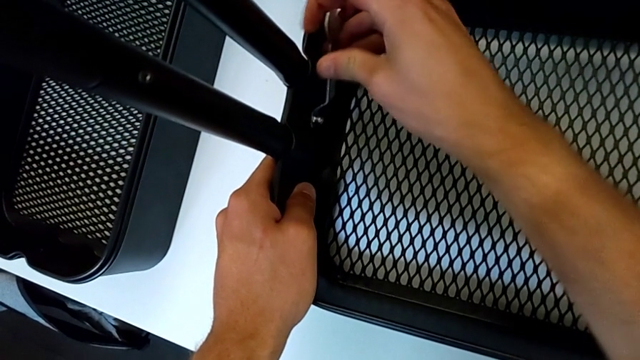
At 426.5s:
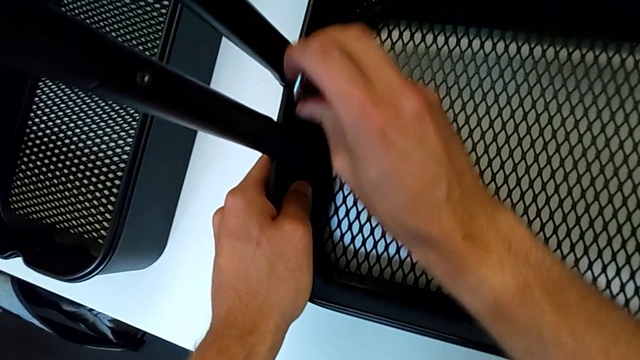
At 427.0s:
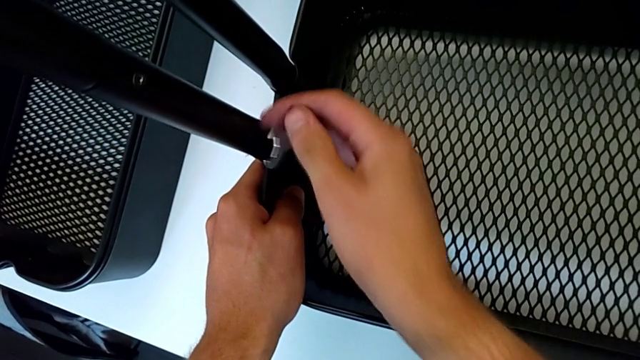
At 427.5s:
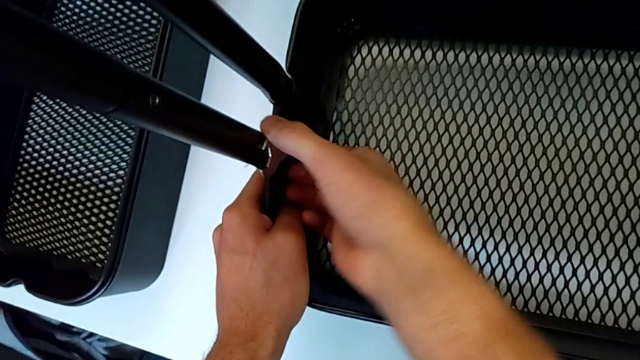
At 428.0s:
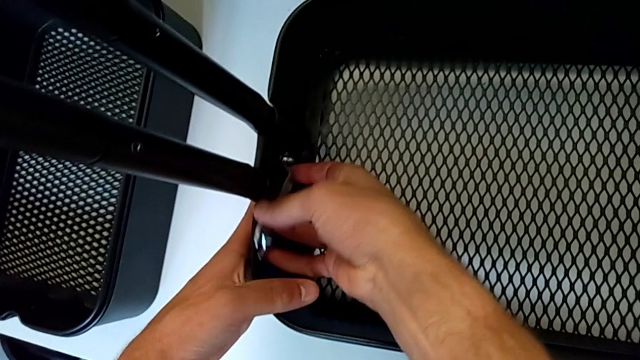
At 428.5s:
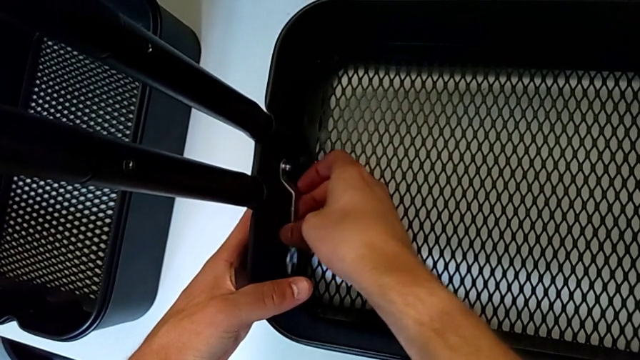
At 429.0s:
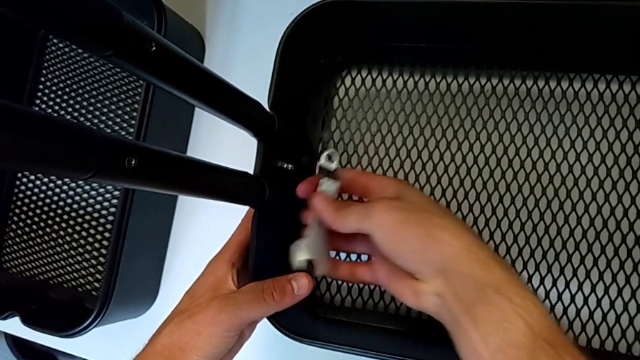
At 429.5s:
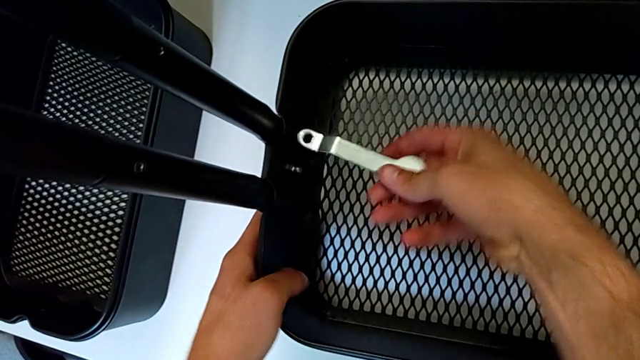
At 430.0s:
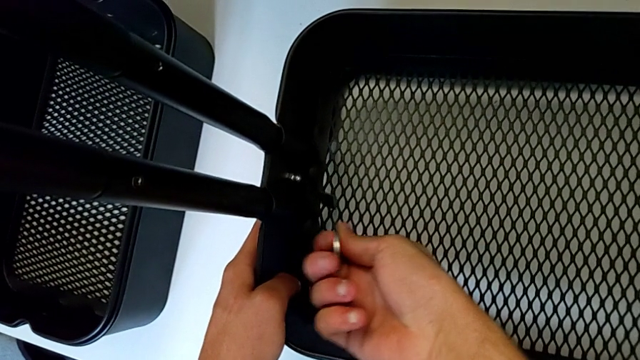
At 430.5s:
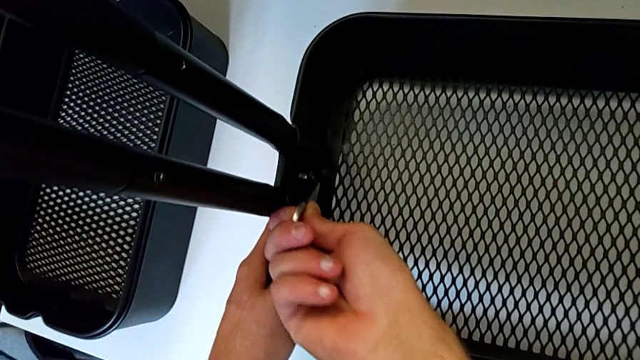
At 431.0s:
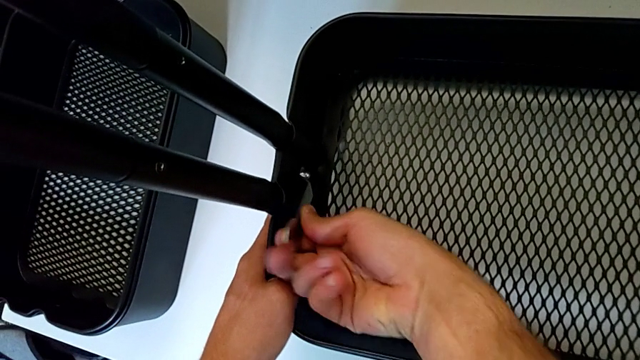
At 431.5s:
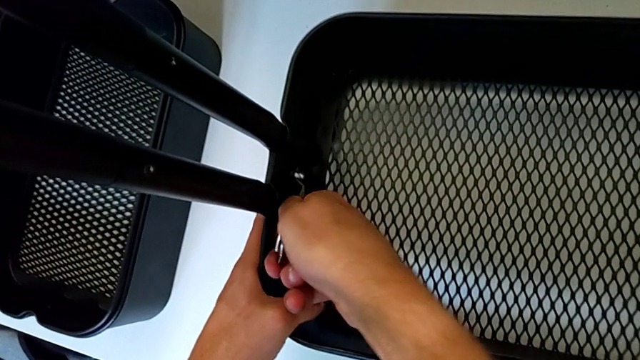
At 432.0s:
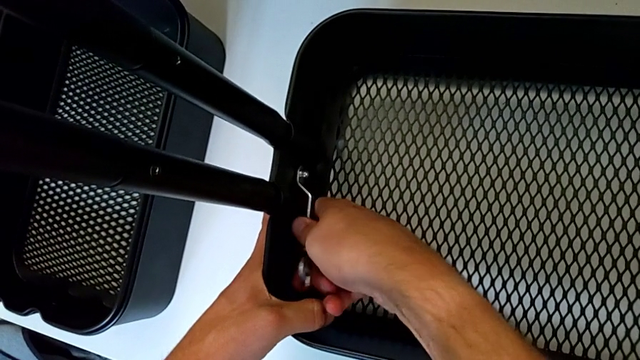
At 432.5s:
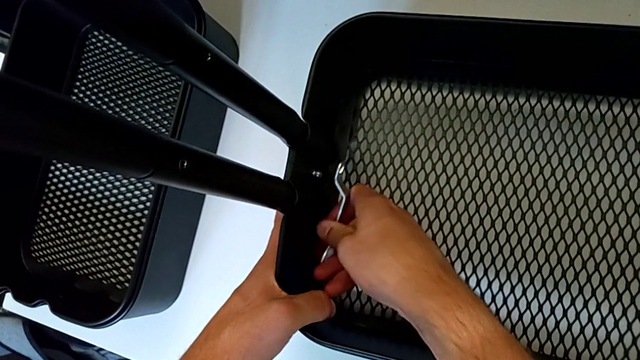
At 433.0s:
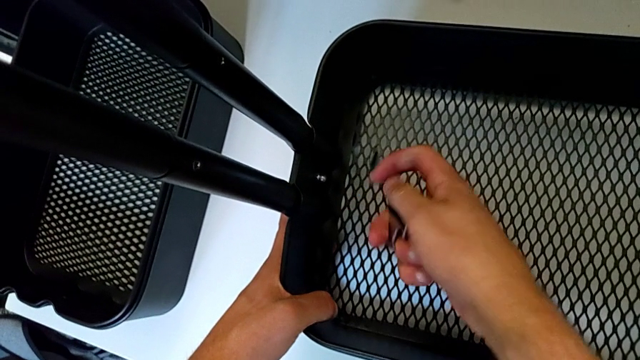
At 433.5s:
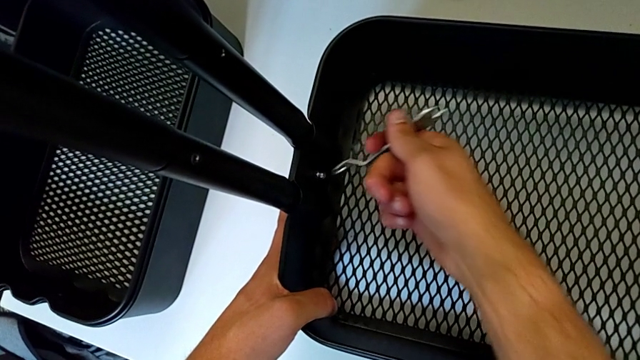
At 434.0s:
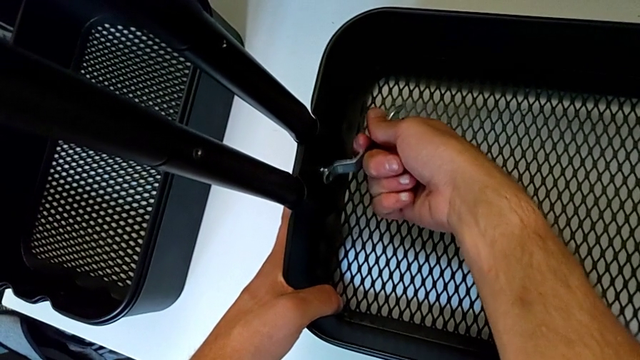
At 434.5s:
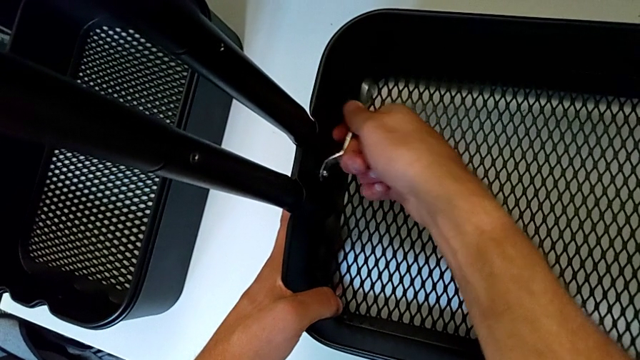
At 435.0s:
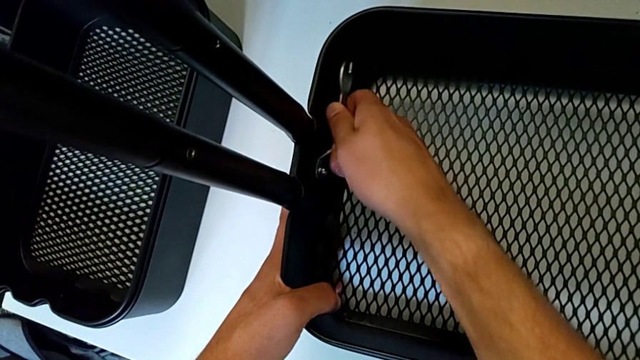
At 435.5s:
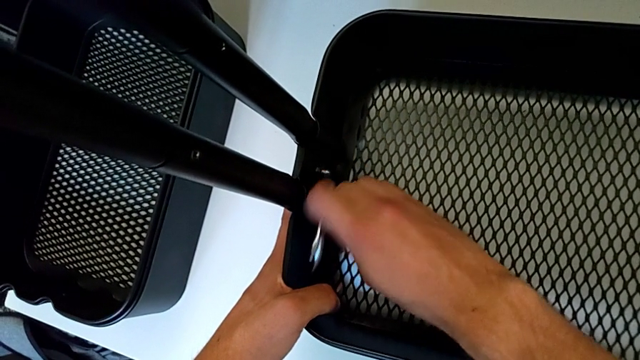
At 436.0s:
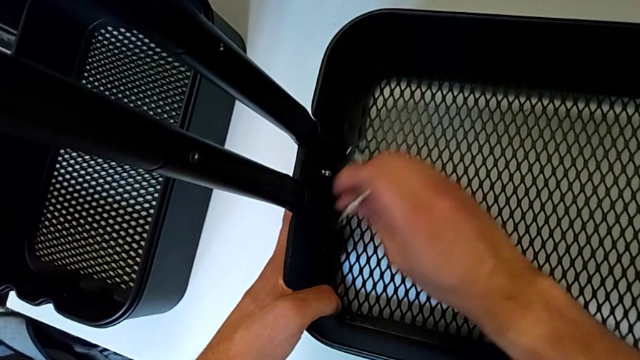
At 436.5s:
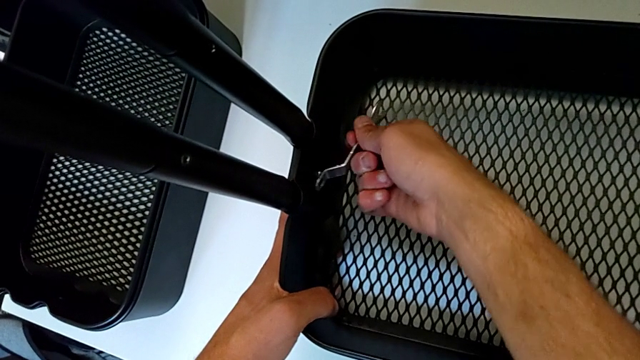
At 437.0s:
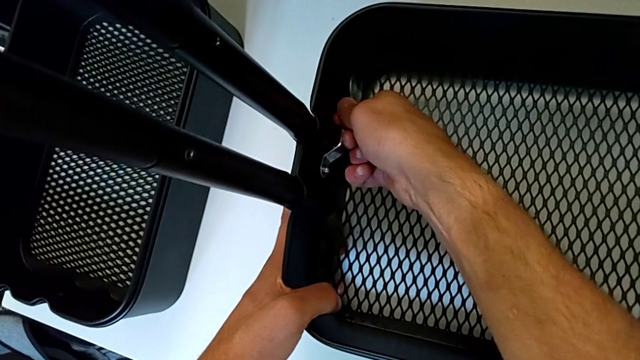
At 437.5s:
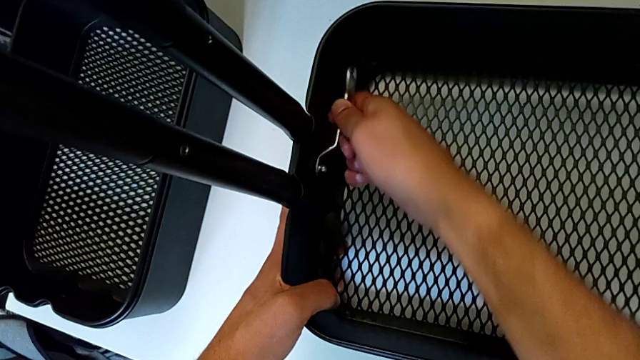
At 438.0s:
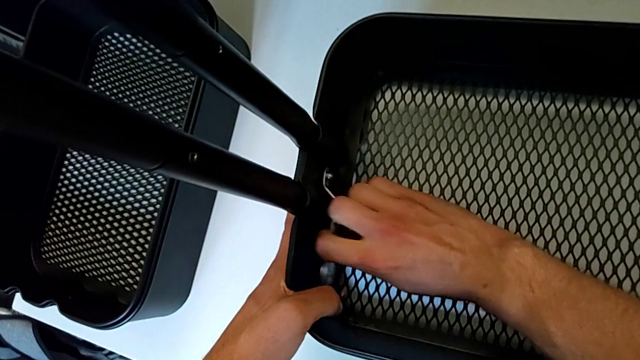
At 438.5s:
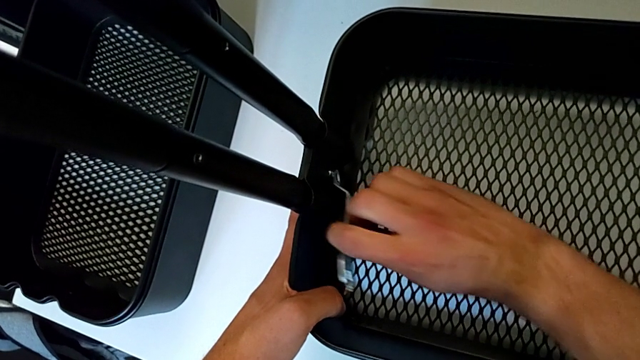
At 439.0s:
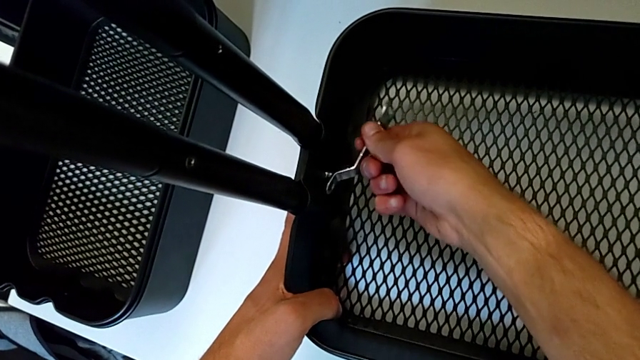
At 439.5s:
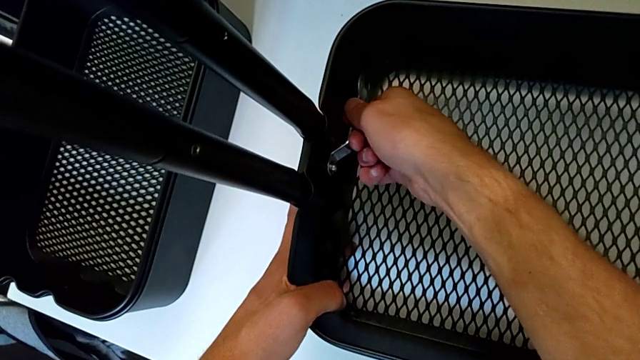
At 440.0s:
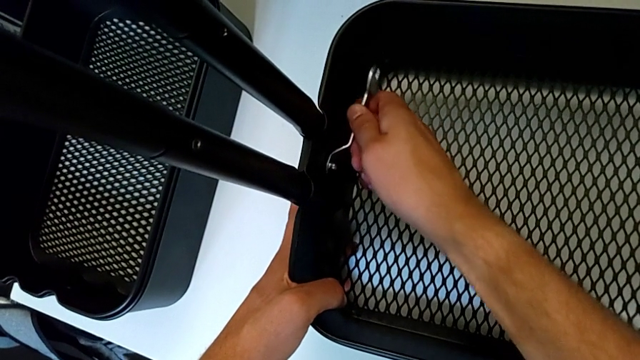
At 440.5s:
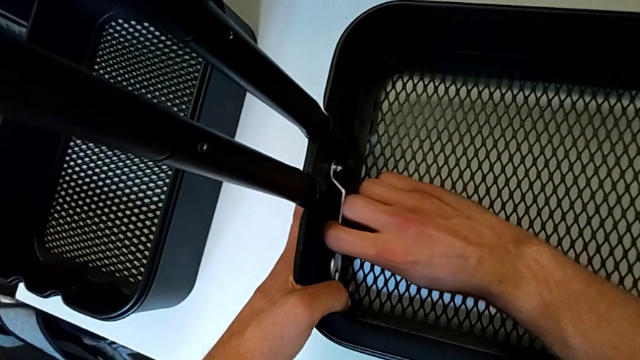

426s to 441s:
The camera wearer is disassembling the first bolt from the bottom grid tray. They keep unscrewing the hexagon cap nut and begin to unscrew it.

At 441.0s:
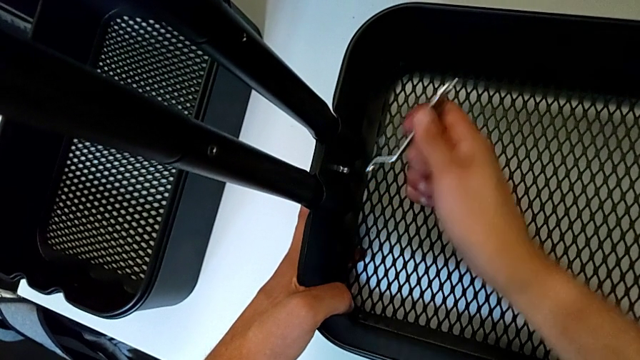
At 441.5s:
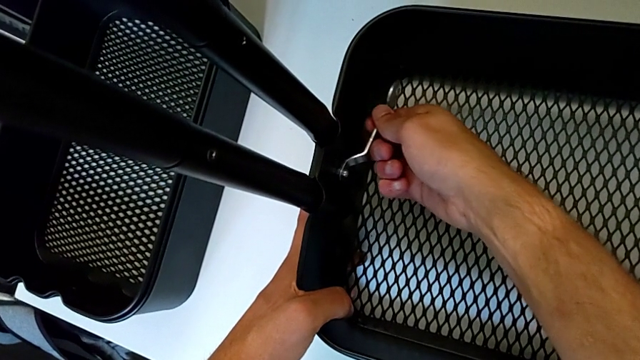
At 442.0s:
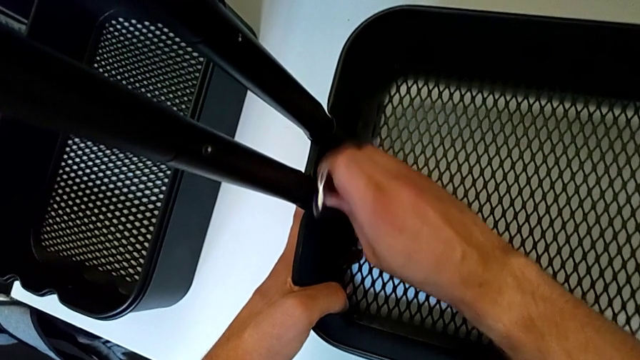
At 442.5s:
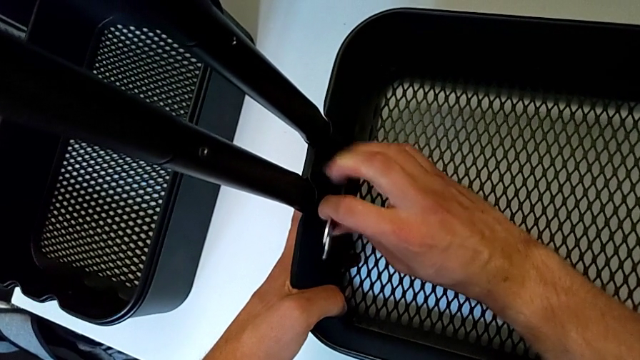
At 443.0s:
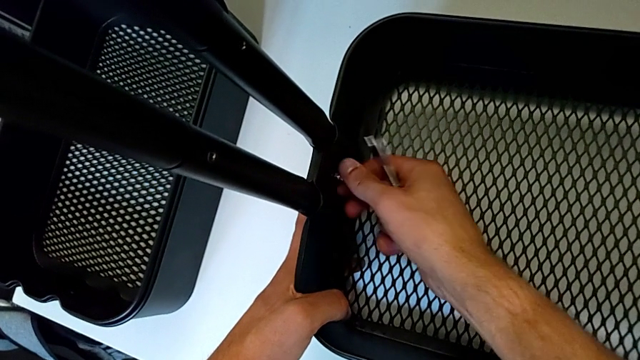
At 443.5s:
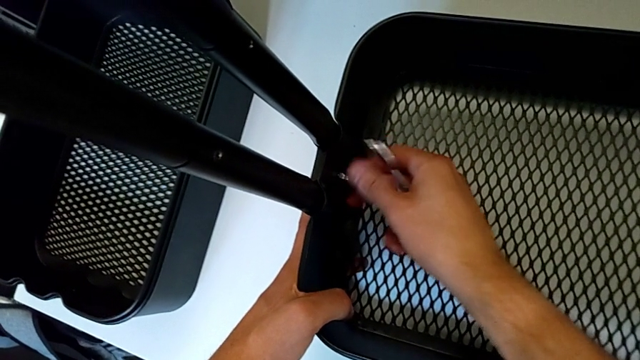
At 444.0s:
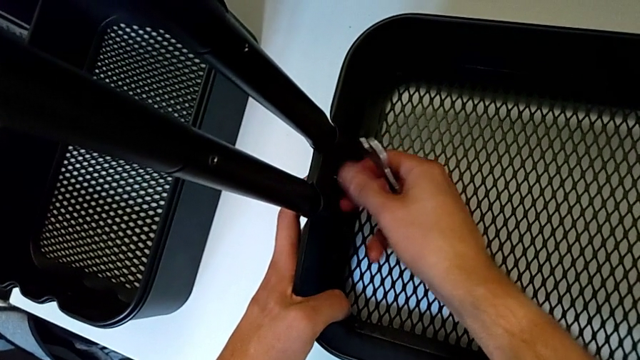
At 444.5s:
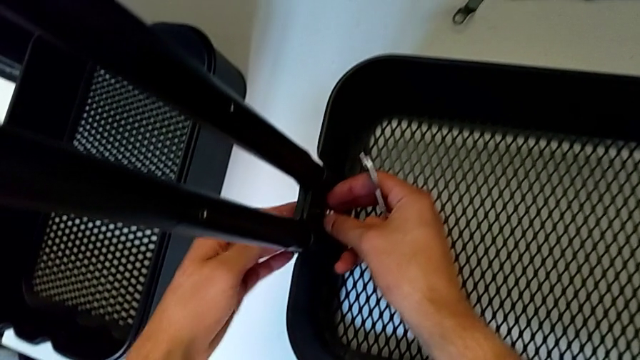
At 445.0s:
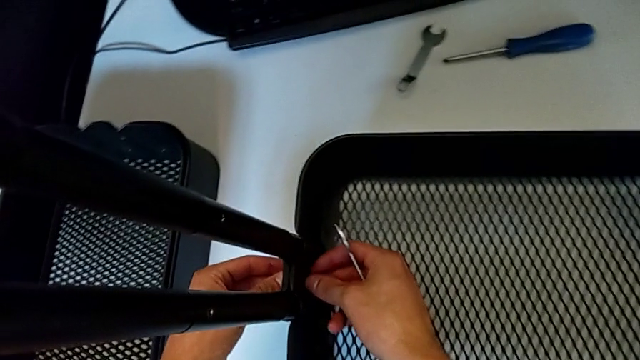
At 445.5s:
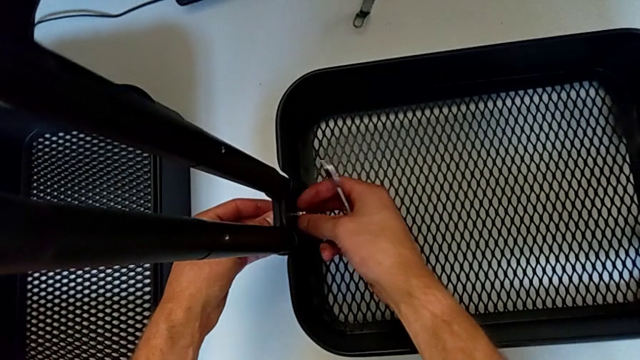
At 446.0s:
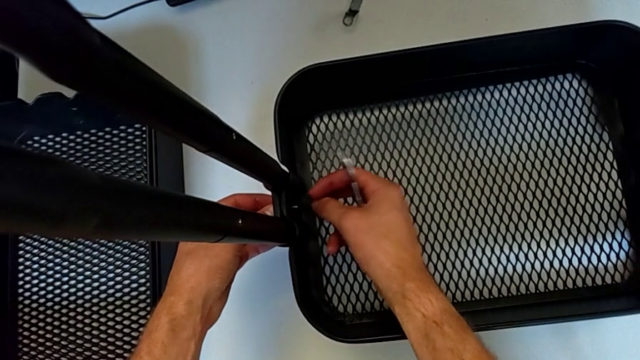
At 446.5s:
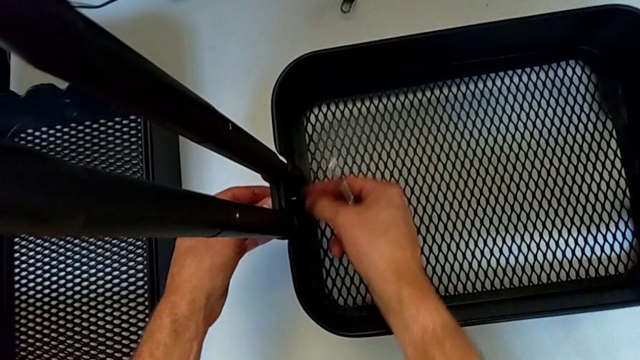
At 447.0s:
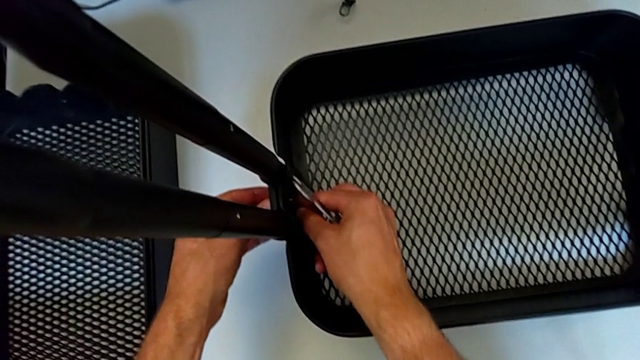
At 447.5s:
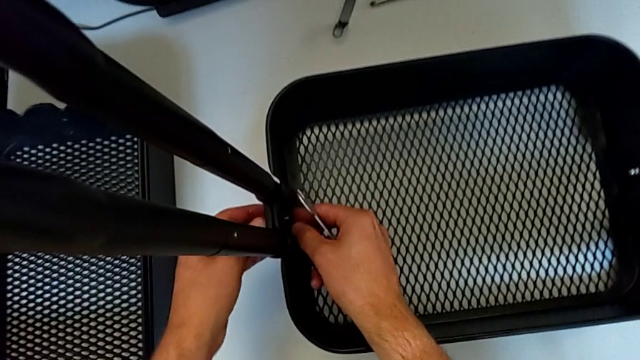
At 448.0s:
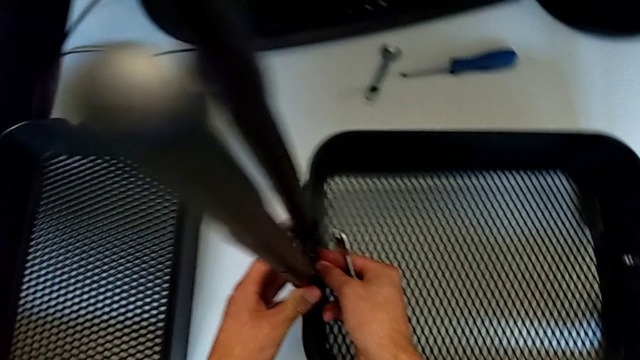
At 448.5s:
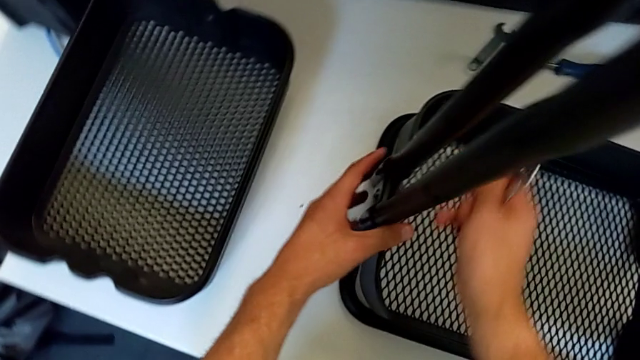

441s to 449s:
The camera wearer is disassembling the first bolt from the bottom grid tray. They withdraw the hexagonal wrench, unscrew the hexagon cap nut and begin to disassemble the bracket.
